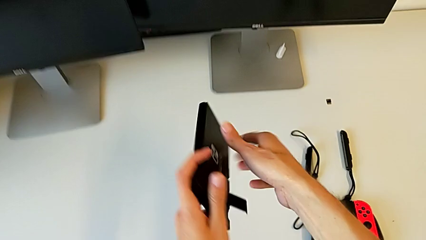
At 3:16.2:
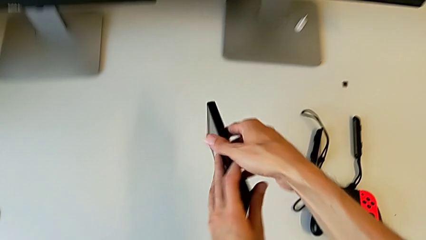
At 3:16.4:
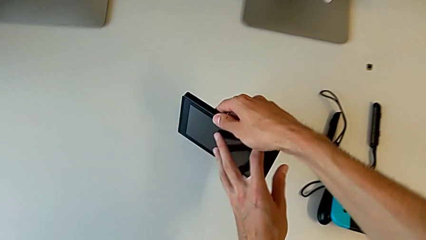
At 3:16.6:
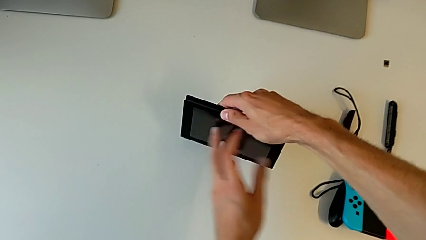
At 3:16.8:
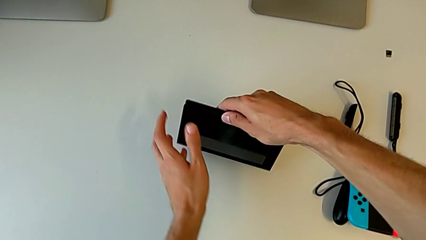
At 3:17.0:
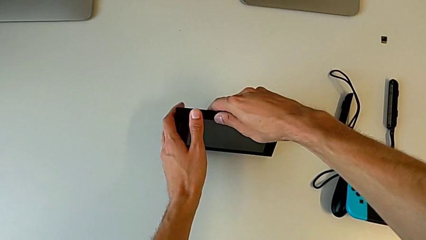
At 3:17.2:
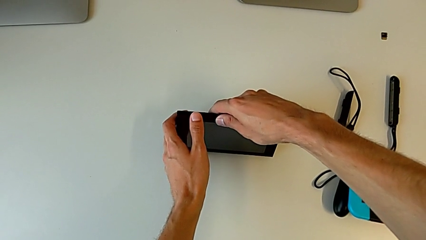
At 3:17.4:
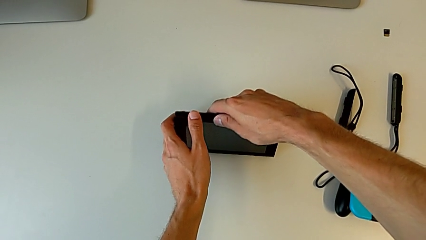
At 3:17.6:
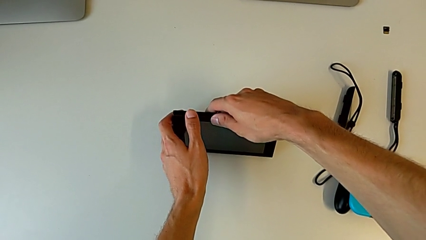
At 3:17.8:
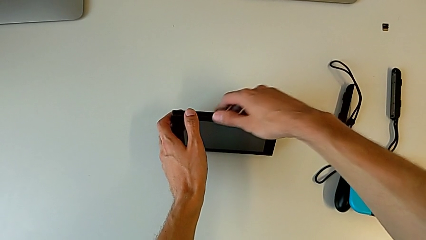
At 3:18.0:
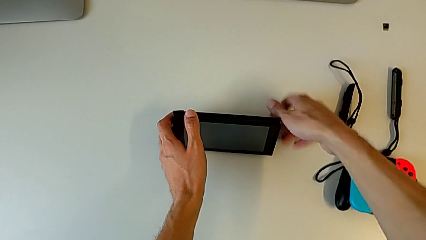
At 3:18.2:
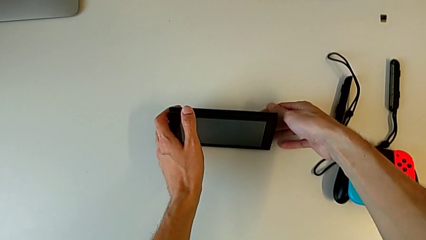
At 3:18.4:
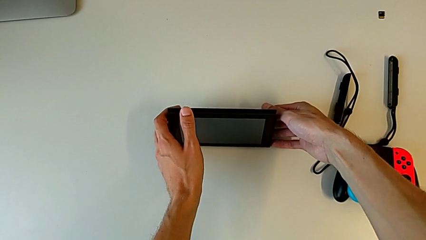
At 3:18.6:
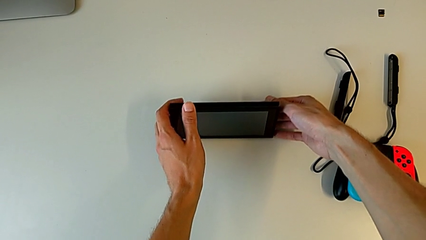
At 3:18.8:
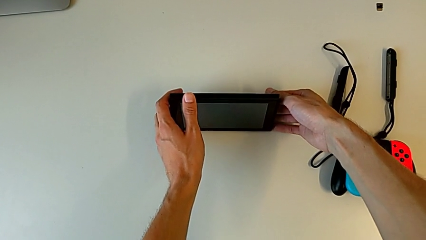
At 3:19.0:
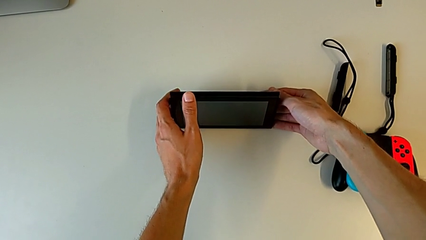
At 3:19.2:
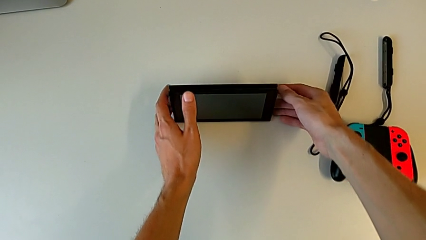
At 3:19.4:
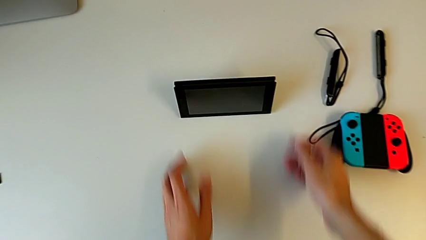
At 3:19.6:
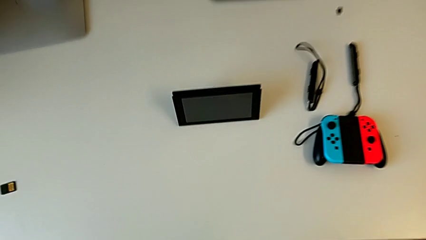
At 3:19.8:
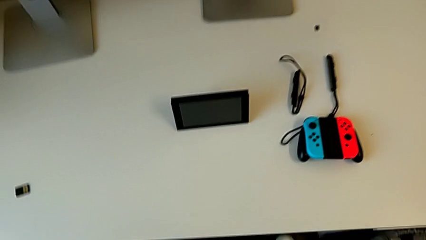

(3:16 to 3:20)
The camera wearer is pulling the kickstand of the Nintendo Switch. They place the Nintendo Switch and begin to place the Nintendo Switch.

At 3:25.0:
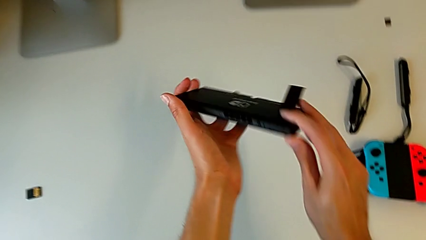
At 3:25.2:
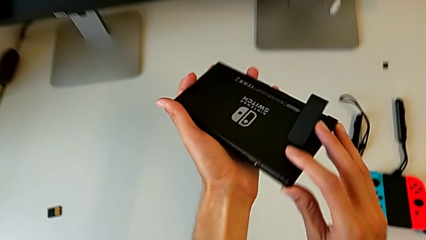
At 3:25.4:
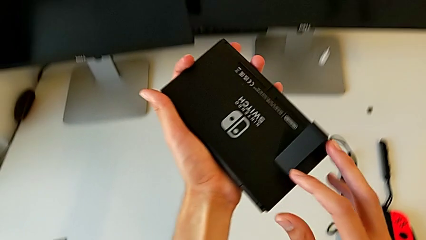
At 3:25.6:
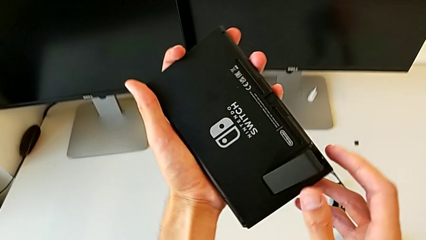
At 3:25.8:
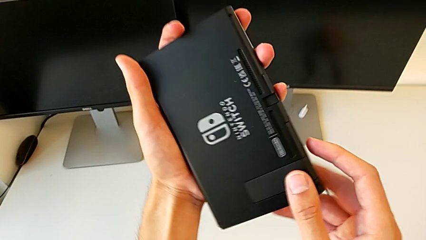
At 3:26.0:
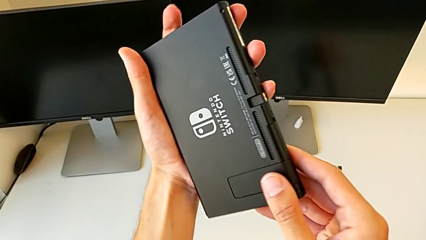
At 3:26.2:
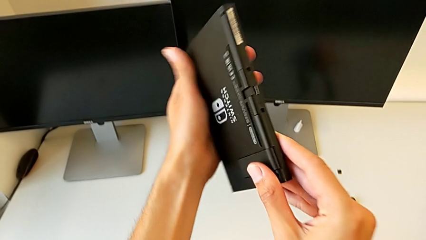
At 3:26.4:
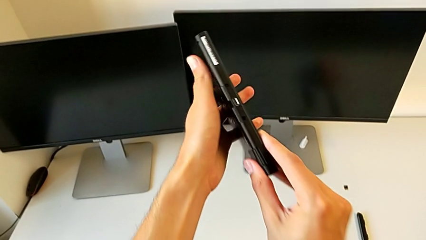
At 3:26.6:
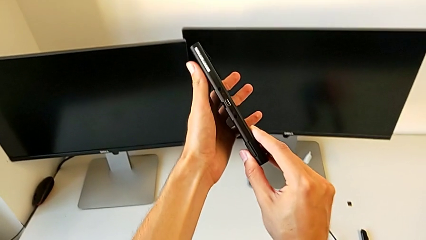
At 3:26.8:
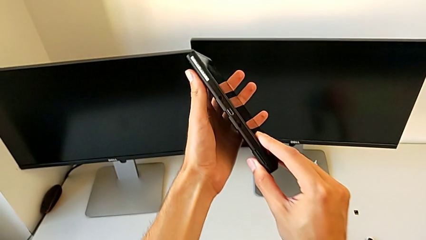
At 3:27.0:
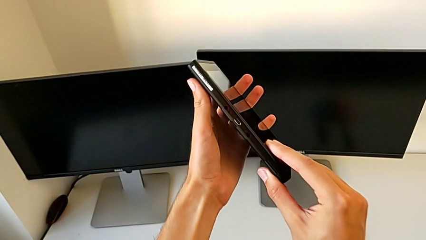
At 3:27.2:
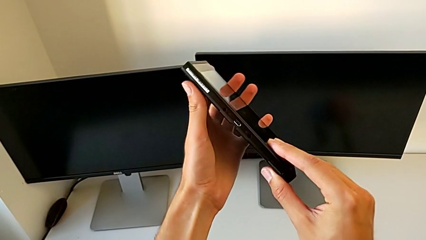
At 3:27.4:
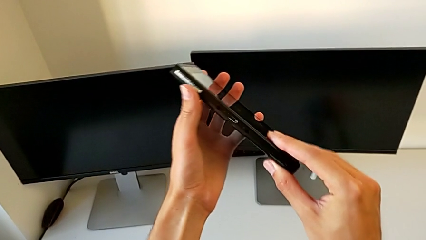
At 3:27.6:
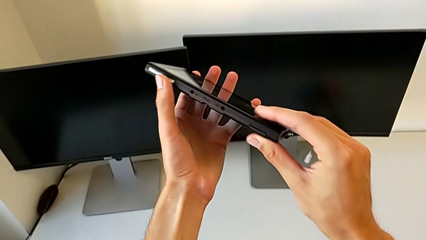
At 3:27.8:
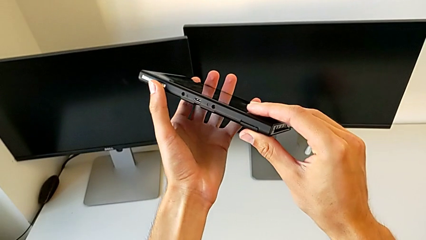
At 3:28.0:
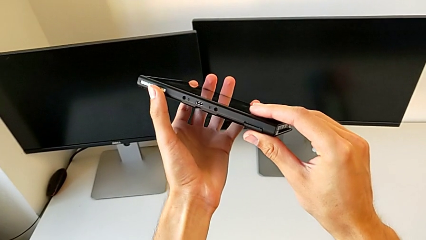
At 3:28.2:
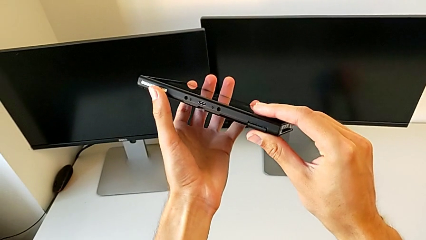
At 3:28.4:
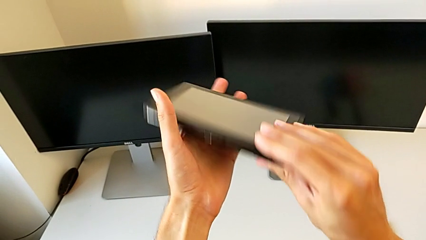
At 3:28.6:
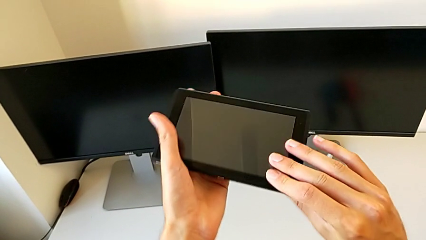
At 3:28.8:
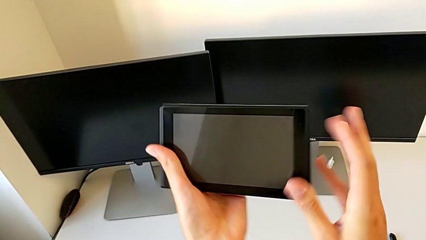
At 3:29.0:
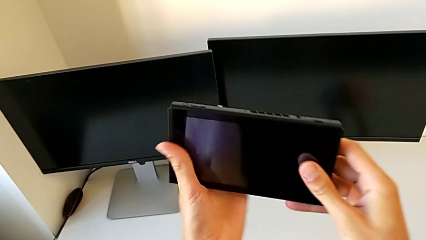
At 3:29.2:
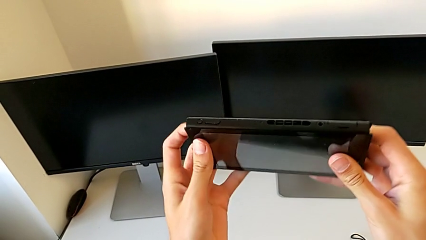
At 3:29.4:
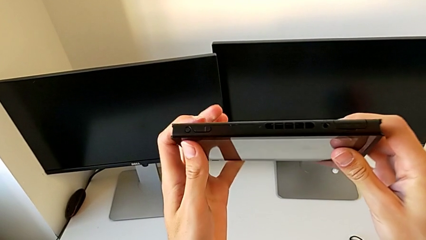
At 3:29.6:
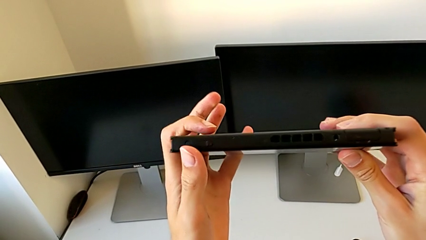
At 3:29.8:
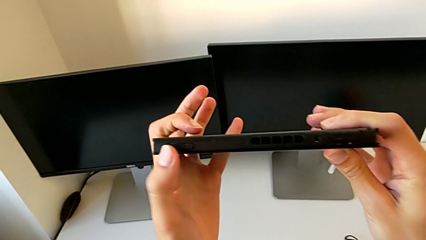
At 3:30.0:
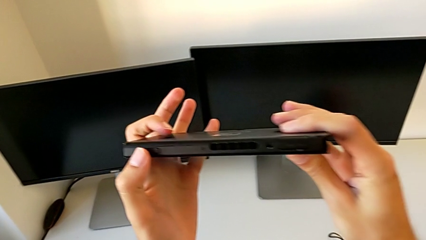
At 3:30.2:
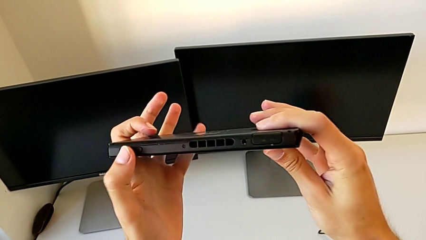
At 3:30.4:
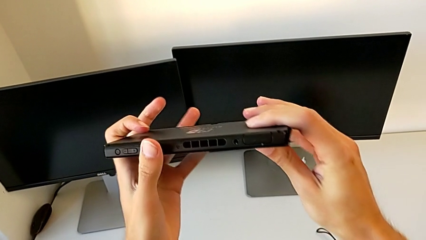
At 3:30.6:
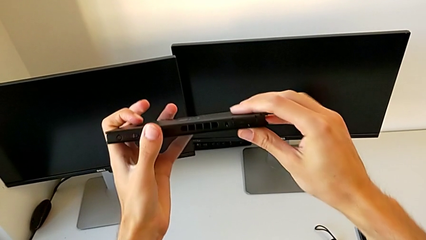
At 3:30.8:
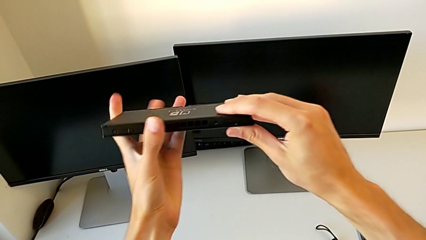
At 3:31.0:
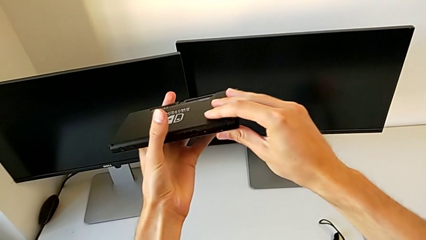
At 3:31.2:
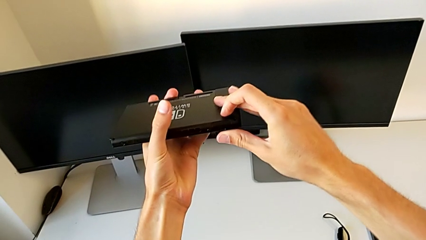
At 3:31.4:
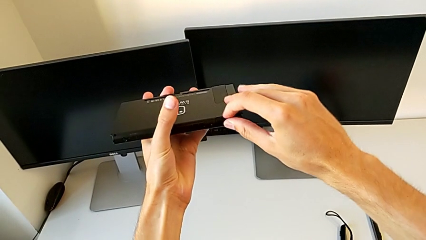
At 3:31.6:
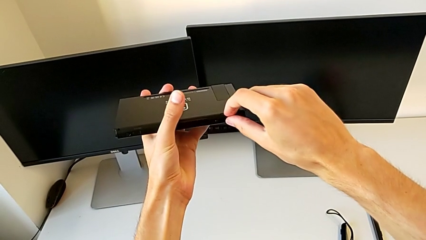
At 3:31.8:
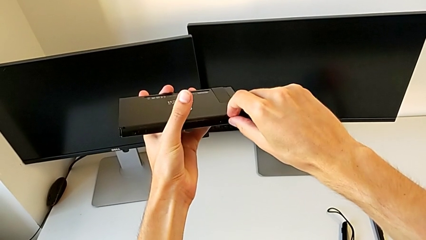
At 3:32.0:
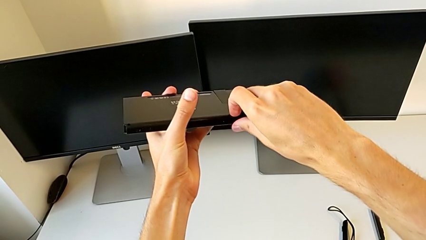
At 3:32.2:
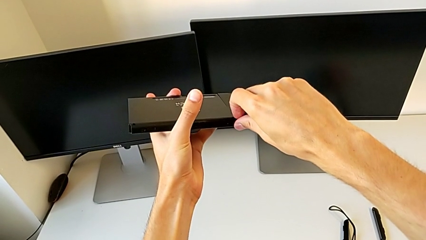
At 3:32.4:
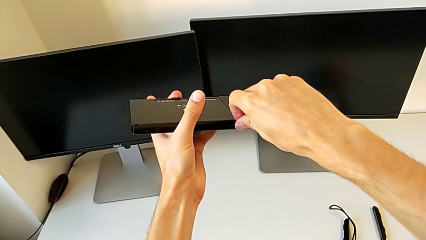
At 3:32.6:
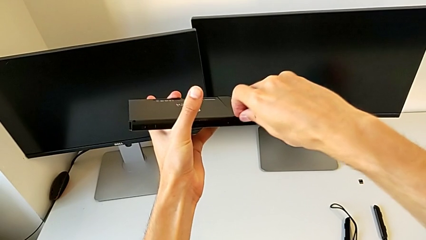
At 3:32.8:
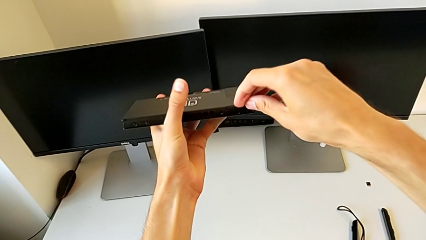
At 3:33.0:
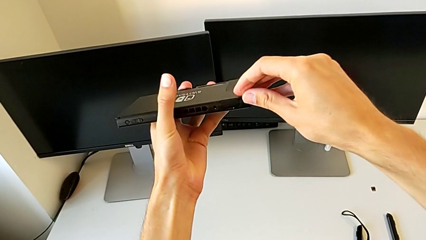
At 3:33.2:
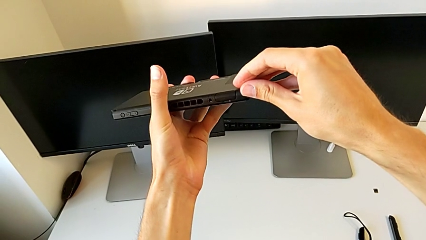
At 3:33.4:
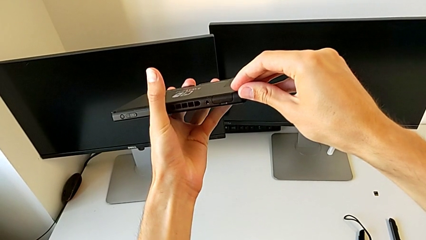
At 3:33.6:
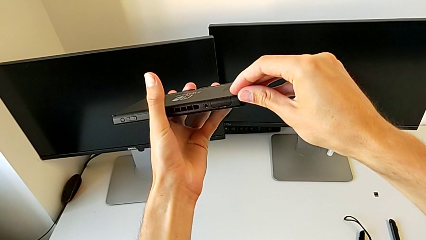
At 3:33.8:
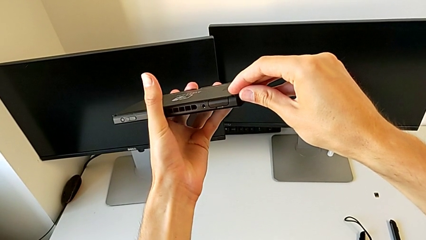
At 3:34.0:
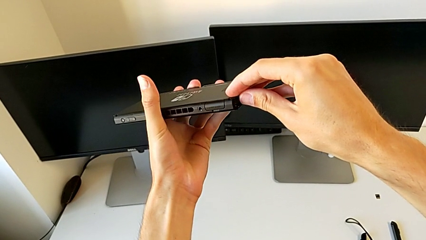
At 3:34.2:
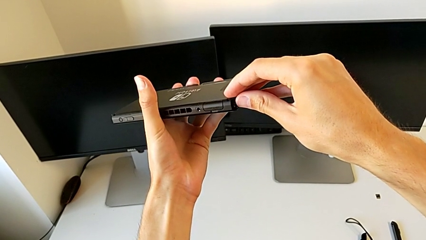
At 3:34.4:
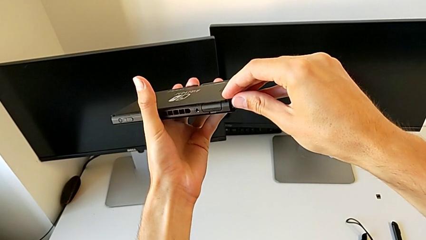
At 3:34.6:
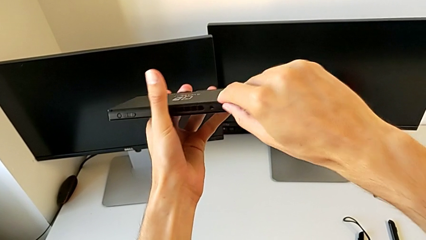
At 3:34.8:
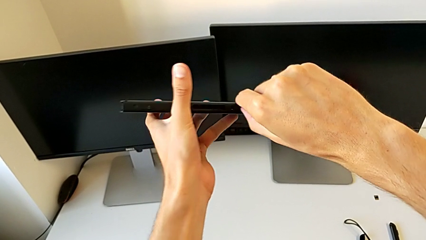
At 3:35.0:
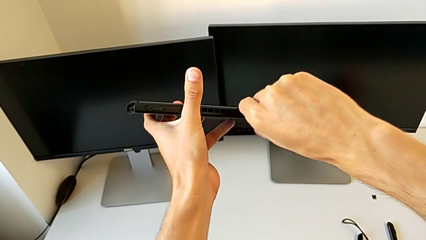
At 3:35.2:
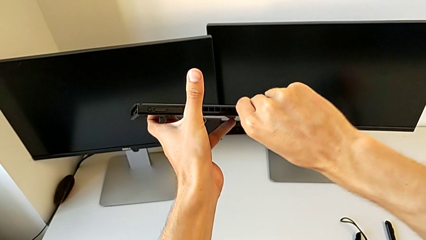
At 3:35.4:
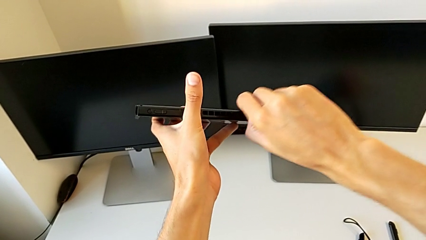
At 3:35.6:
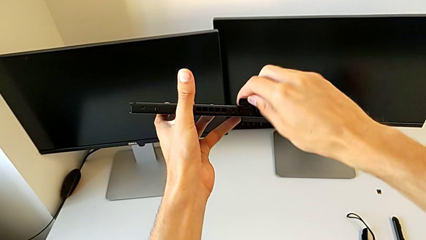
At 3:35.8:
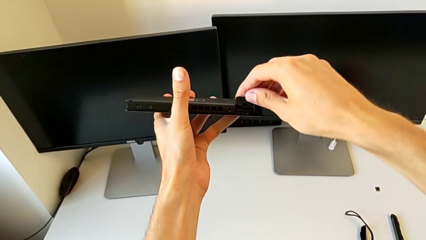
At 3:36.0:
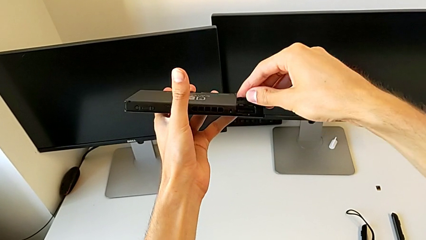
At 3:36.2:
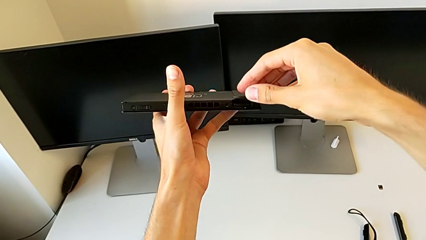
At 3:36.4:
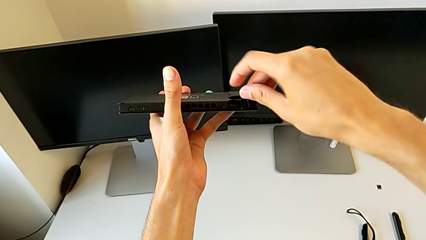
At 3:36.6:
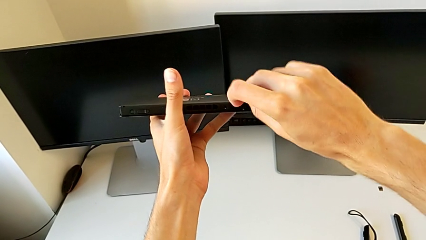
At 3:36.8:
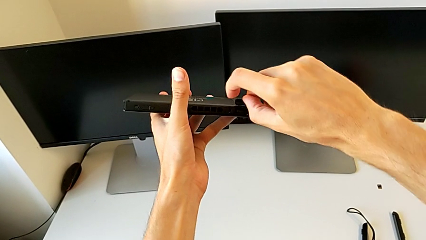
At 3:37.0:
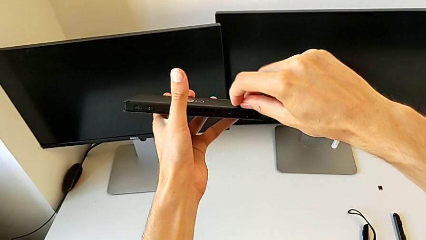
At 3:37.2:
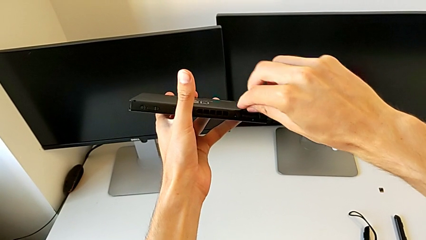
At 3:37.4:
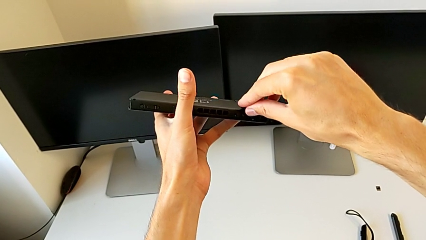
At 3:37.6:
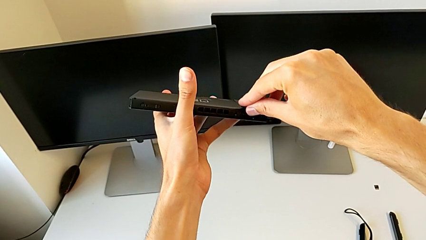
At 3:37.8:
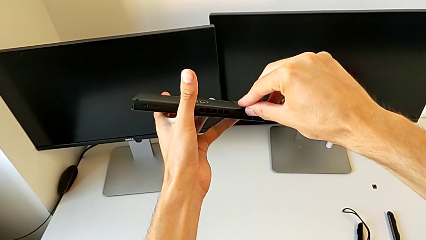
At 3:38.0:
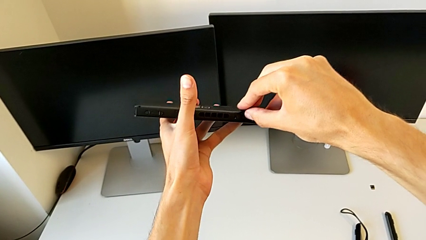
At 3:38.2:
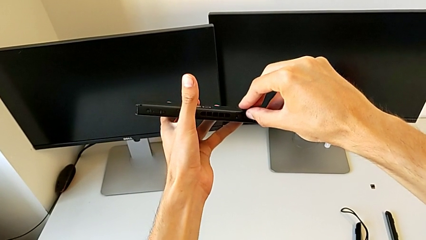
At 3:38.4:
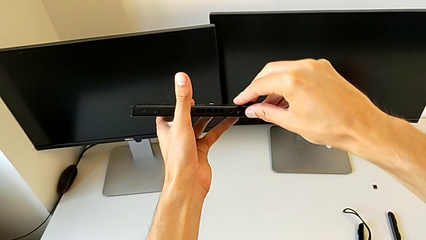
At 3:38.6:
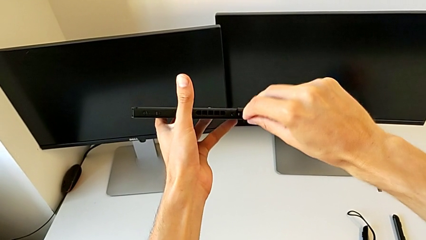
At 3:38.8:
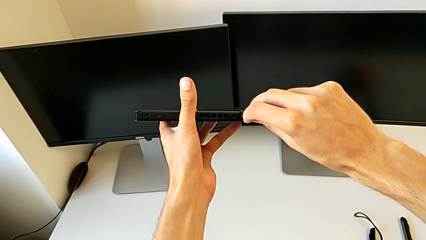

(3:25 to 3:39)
The camera wearer is exchanging the game card of the Nintendo Switch. They close the kickstand, hold the Nintendo Switch, inspect it, pull the top game slot twice, open the top game slot and press the game card.
